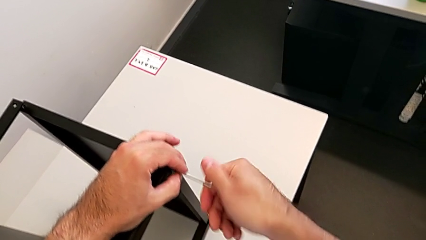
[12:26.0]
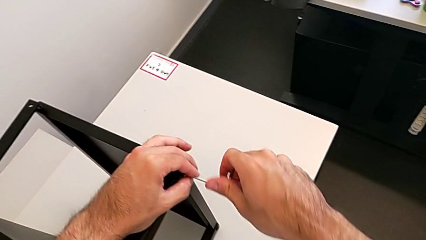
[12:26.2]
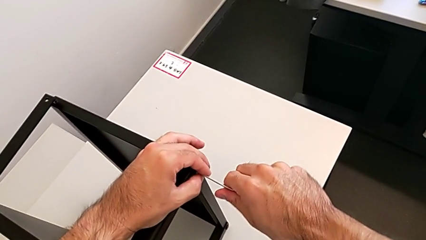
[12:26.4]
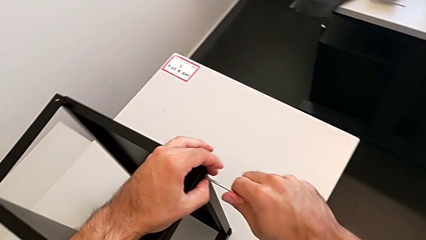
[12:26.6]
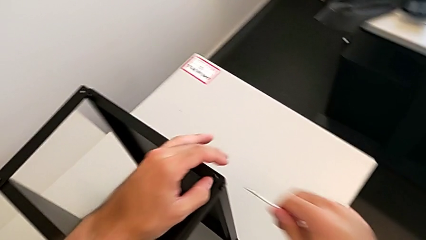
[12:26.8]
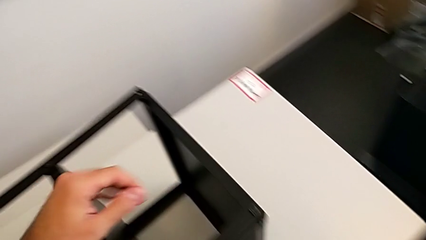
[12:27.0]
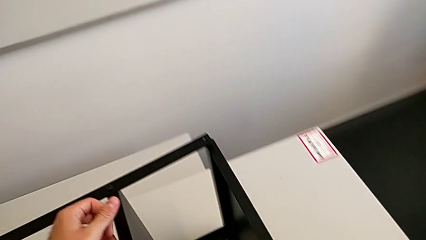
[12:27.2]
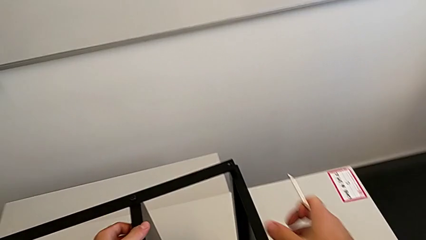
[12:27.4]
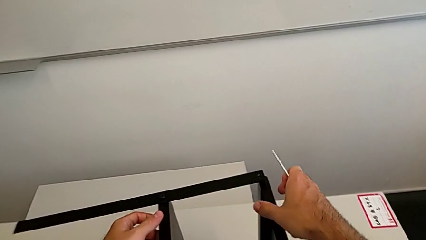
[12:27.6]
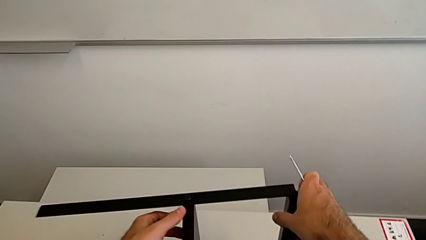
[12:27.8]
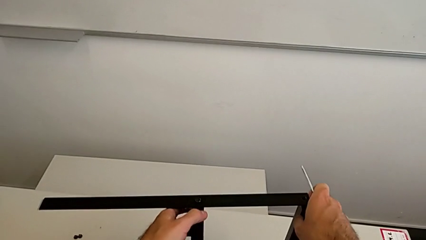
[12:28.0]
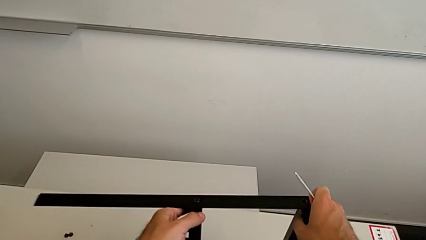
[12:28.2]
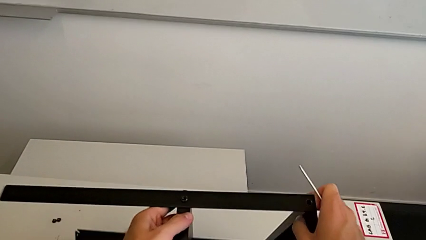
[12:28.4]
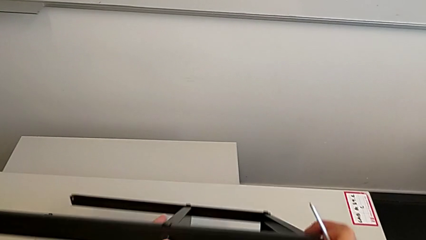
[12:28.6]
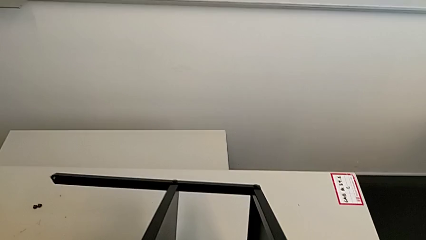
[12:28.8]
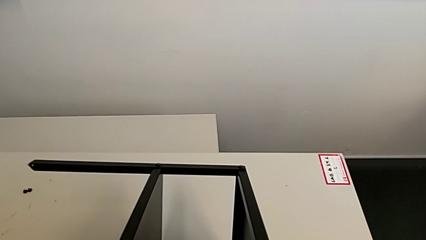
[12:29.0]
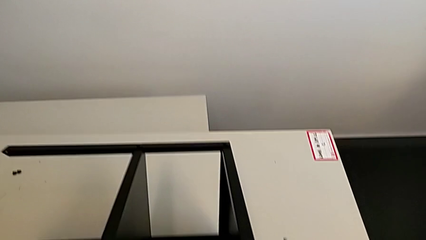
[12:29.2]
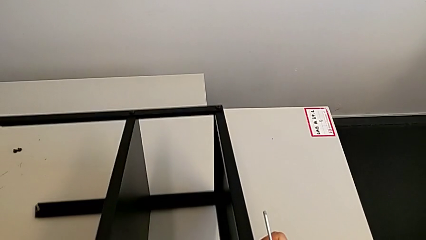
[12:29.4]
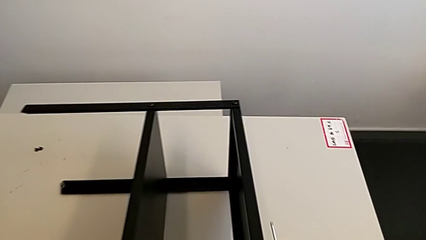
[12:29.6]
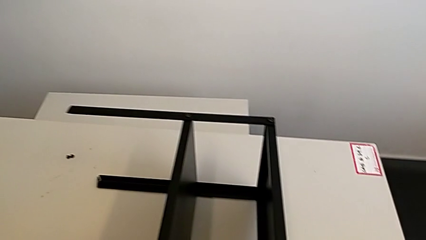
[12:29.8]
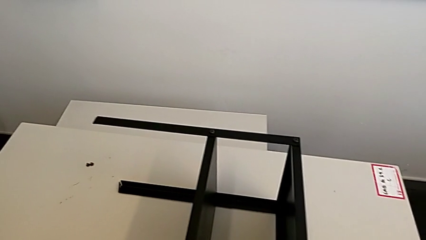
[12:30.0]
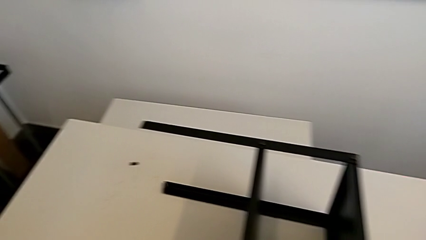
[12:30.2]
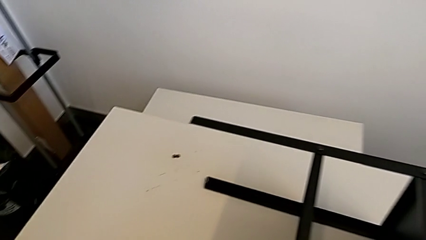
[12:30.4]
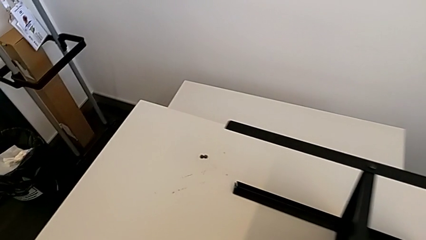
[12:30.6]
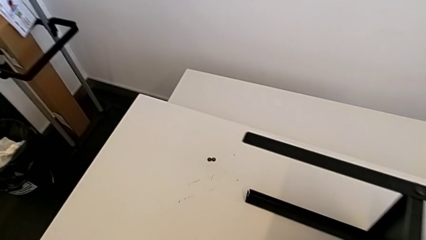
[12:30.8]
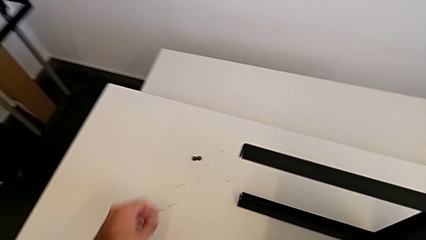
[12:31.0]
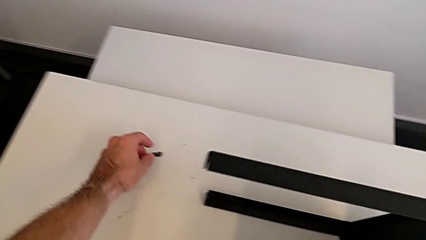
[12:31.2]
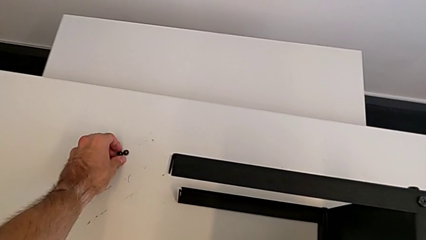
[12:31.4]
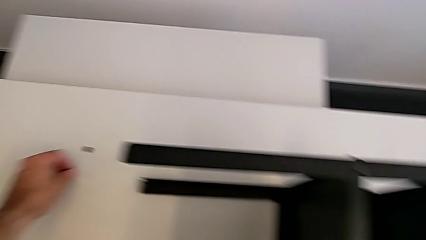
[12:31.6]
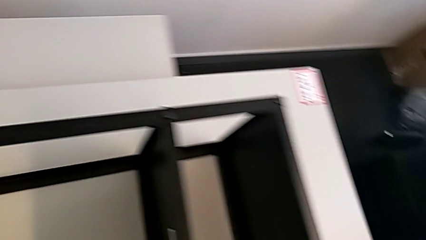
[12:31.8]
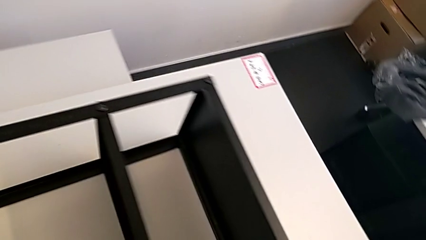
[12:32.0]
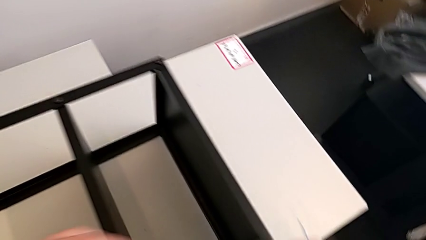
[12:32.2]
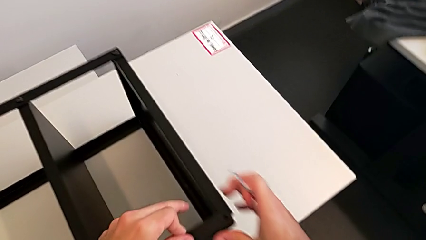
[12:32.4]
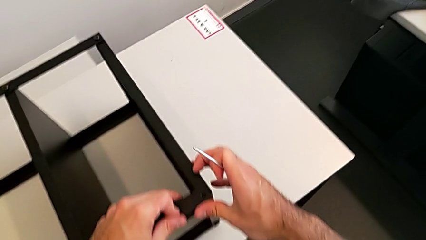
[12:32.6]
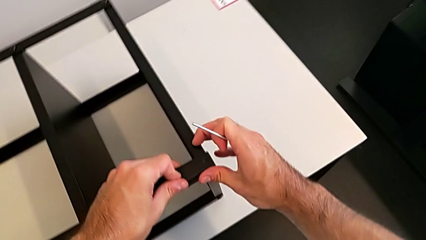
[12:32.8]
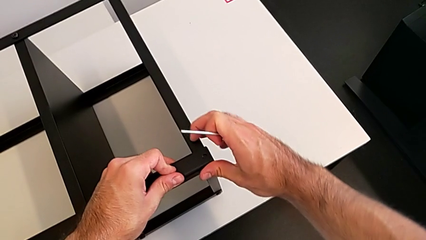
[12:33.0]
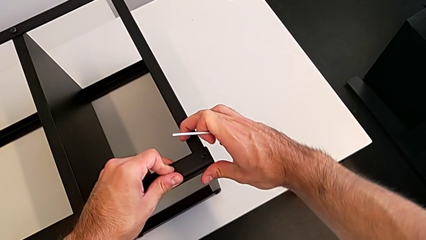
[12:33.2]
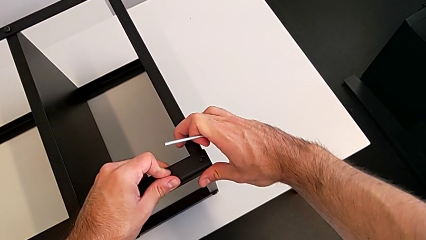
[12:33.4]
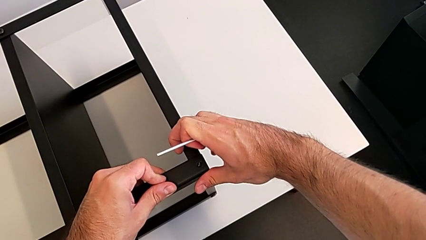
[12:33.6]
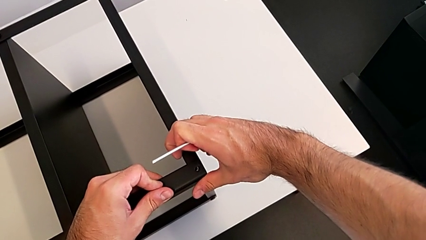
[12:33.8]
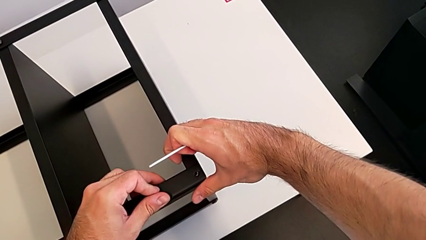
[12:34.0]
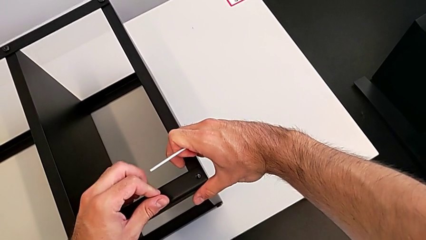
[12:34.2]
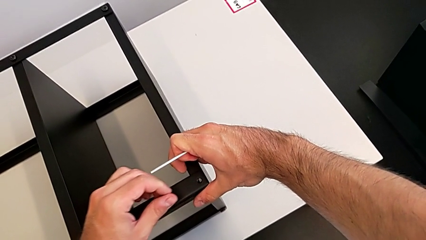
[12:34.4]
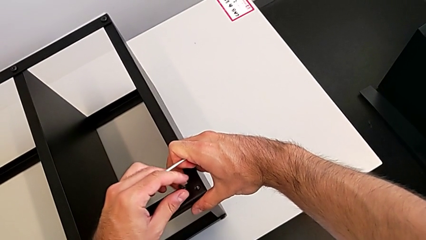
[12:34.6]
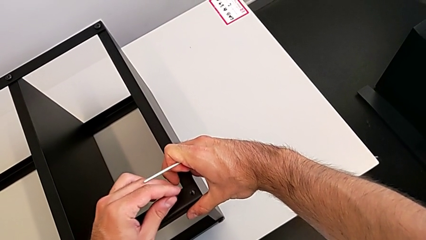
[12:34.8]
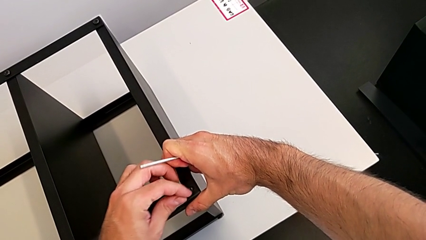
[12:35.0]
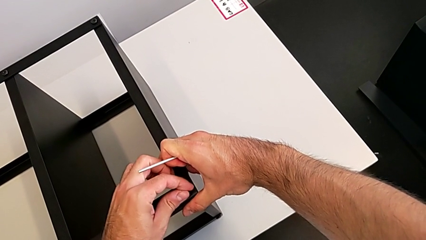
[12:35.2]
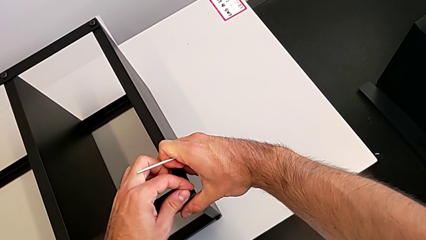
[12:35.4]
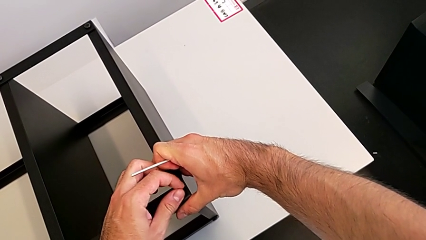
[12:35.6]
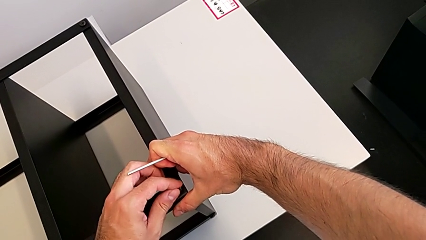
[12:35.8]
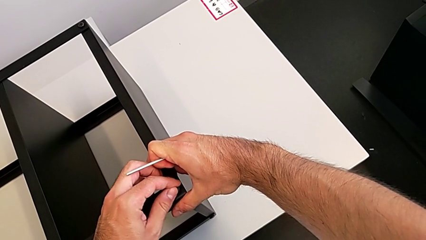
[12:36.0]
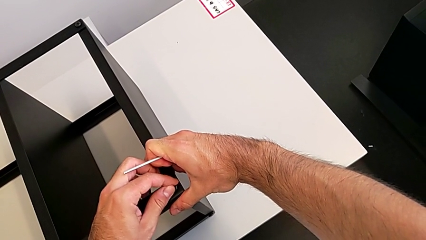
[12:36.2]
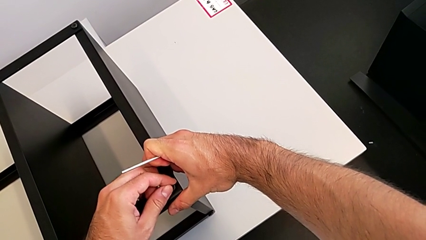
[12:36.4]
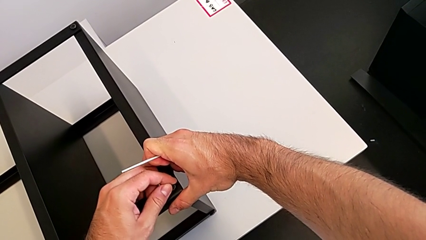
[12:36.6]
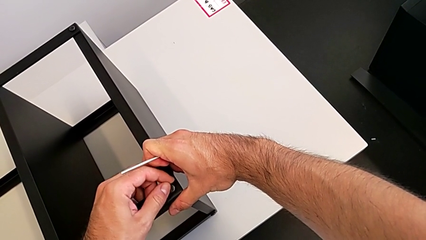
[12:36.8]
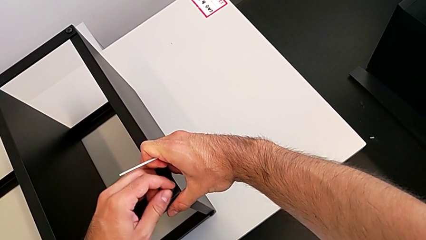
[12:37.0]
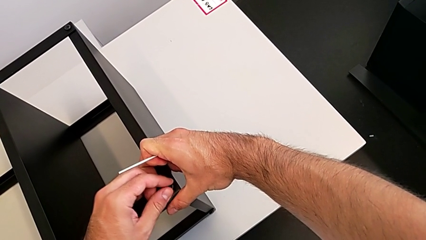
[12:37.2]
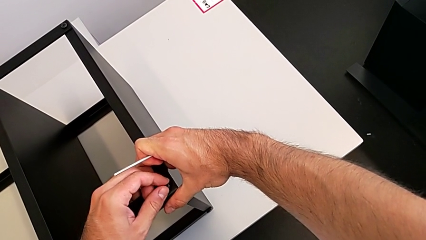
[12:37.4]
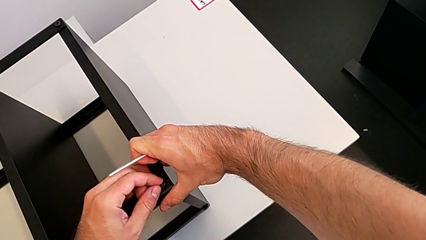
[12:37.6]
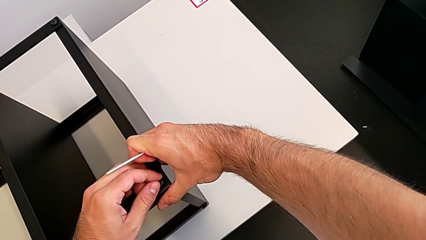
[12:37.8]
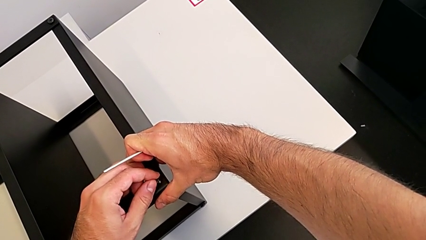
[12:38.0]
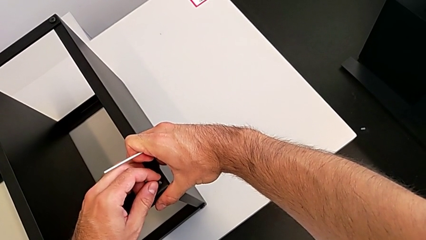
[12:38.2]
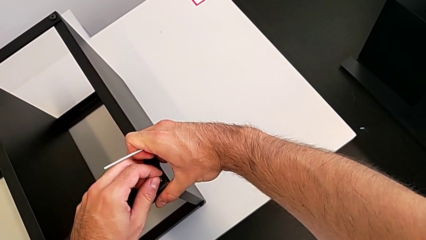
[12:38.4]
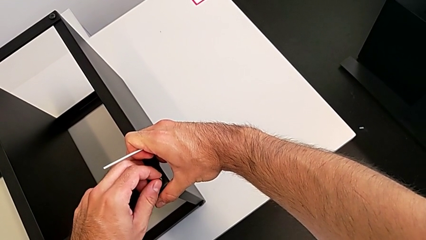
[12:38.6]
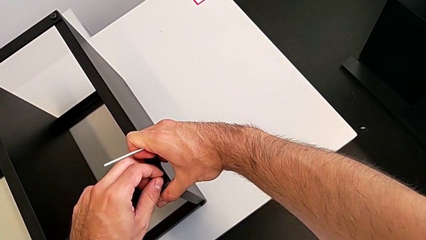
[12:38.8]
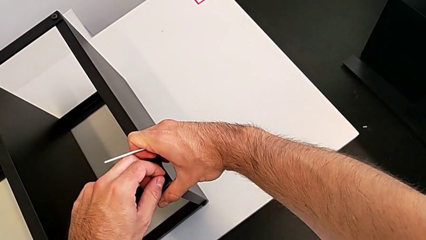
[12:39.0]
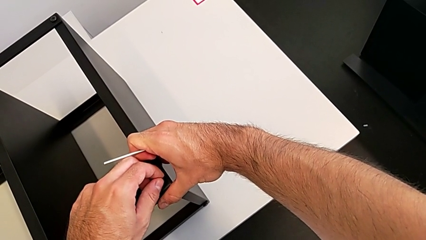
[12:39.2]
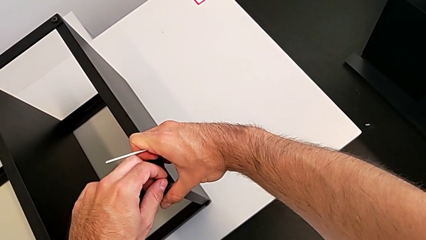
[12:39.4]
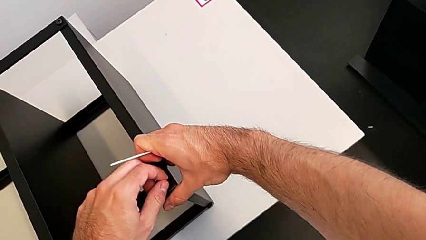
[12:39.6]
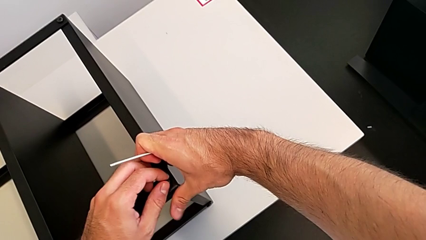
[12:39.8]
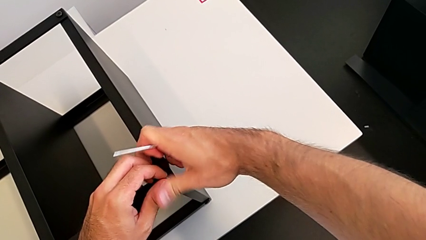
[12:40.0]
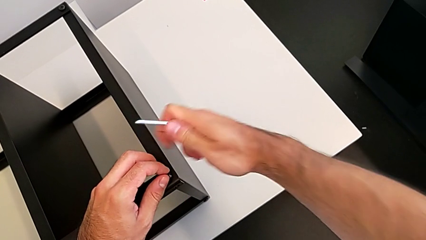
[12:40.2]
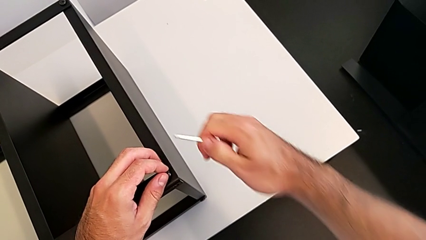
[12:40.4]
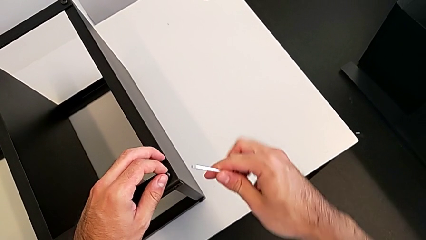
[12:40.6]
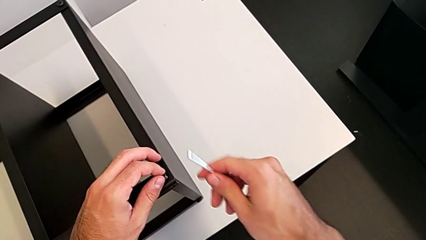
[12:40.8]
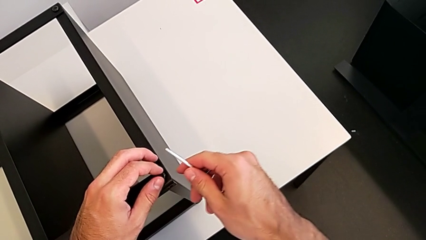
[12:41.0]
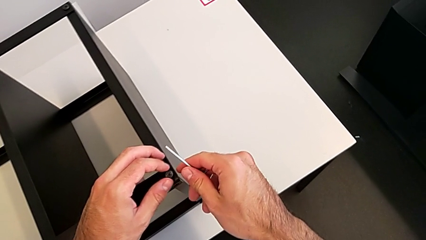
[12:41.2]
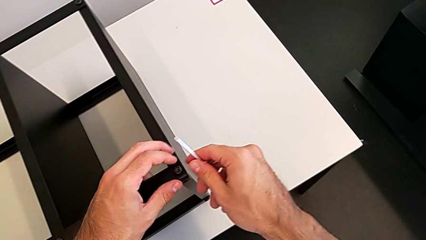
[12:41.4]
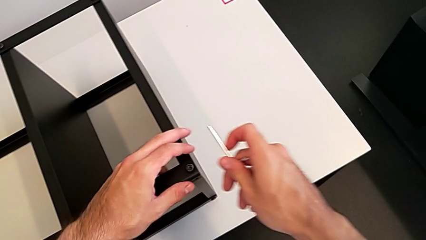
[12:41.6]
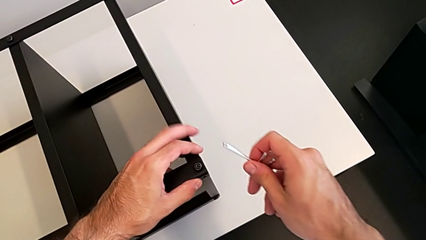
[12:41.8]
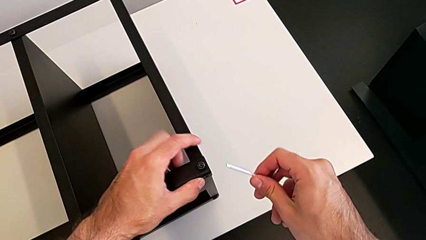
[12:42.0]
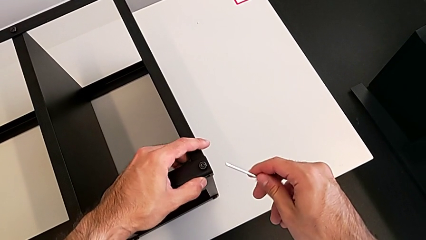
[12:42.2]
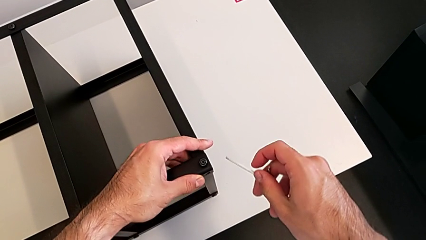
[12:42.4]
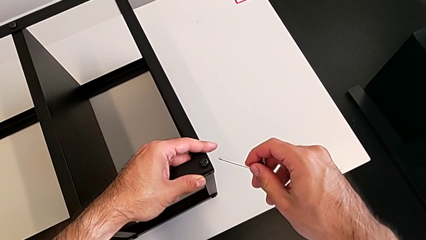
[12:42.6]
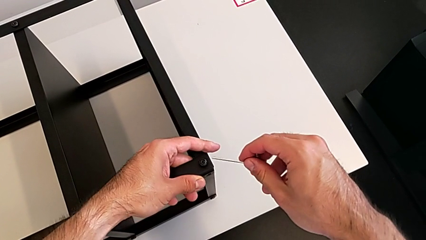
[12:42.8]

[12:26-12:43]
The camera wearer is screwing the first leg to the top shelf of the table. They withdraw the Allen wrench, rotate the nightstand, grab the hex socket head, insert it and begin to insert the Allen wrench.
